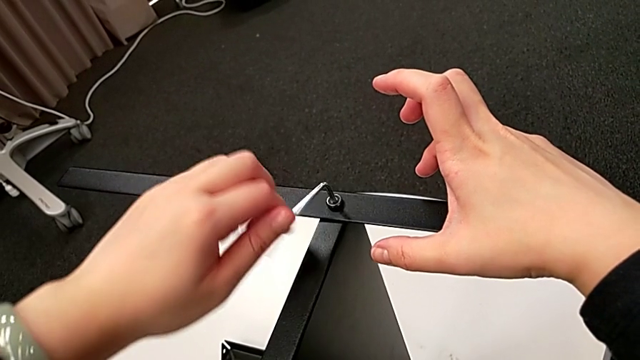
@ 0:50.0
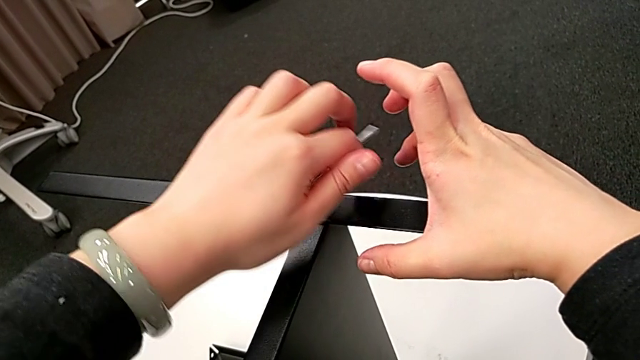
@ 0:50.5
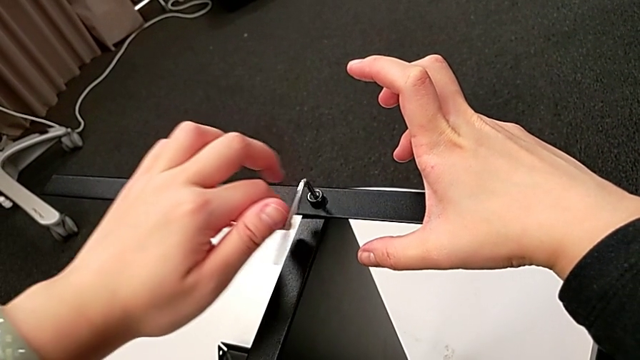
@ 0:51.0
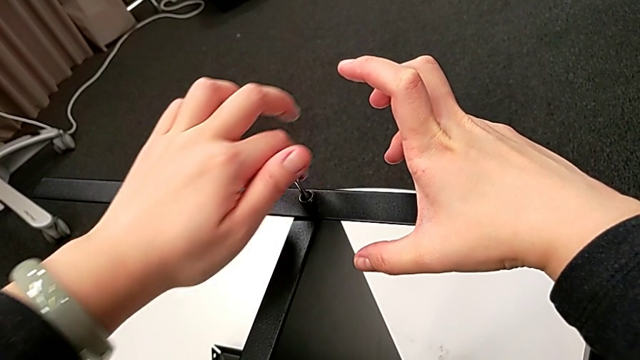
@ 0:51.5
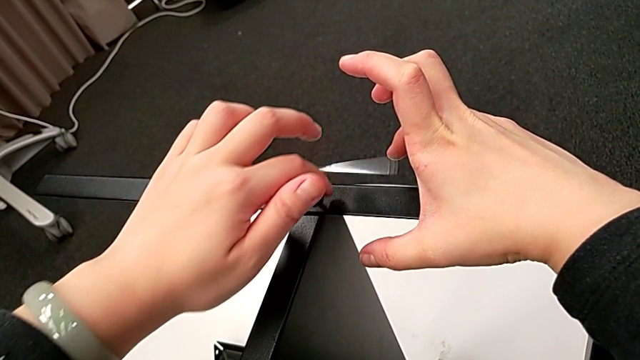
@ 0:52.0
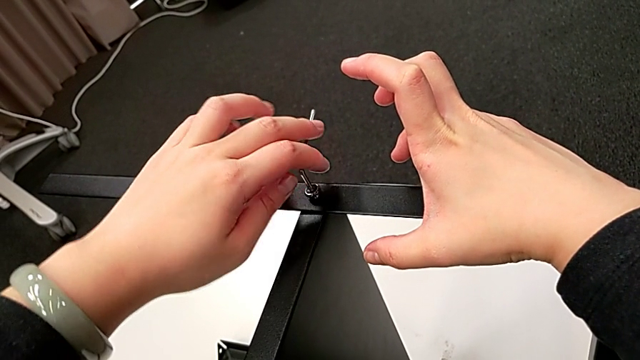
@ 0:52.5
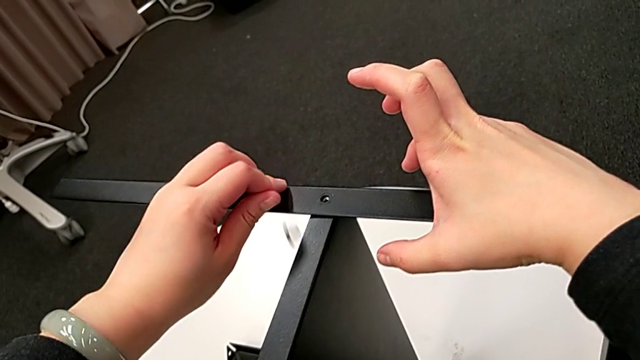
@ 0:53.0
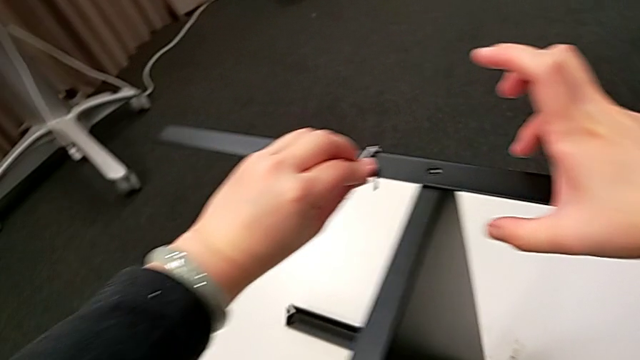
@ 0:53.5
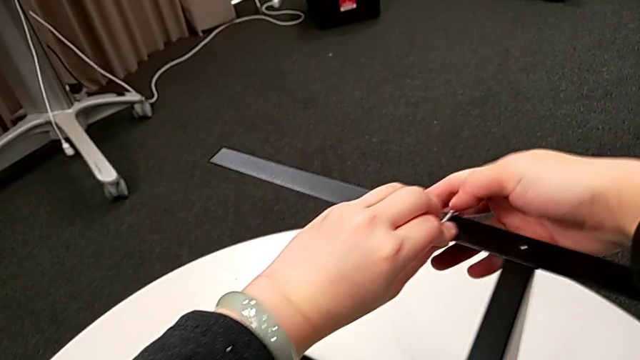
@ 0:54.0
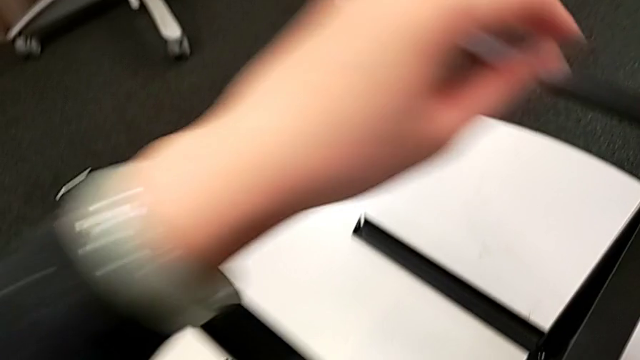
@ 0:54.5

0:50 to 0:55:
The camera wearer is unscrewing the first leg of the table. They unscrew the hex socket head, disassemble it with the left hand, withdraw the Allen wrench with the left hand, wrongly drop the hex socket head and rotate the Allen wrench.

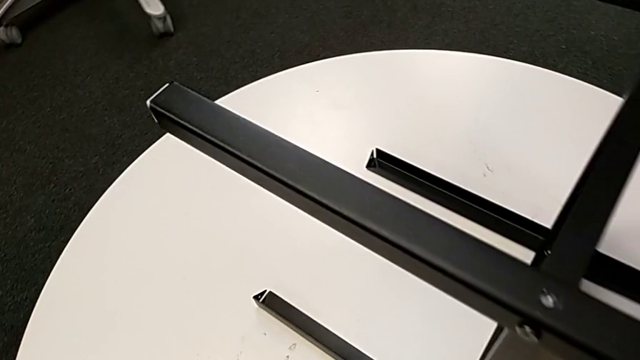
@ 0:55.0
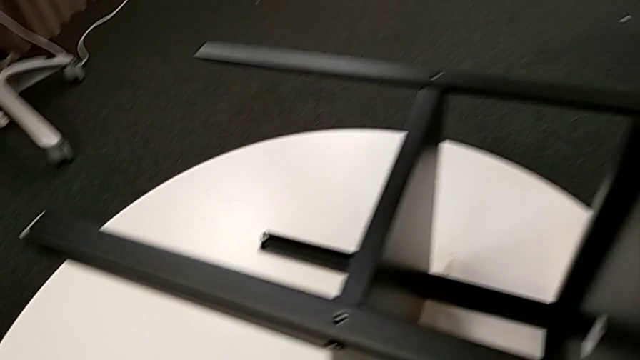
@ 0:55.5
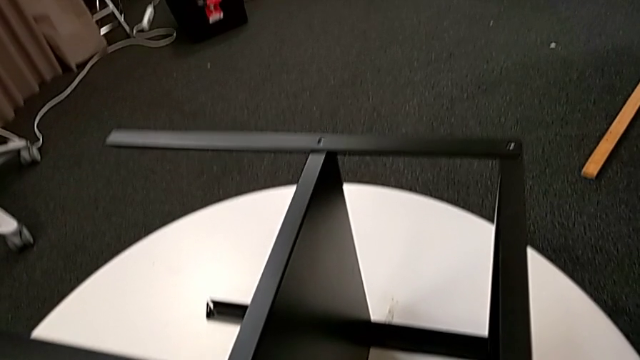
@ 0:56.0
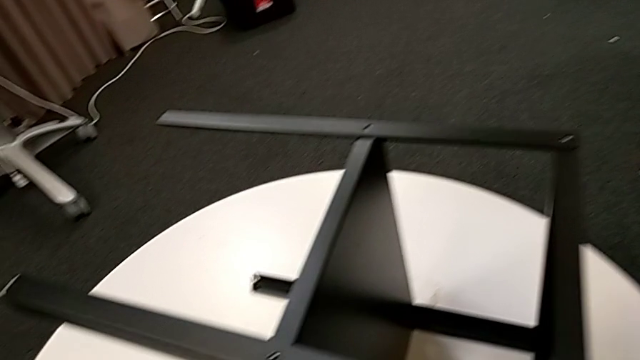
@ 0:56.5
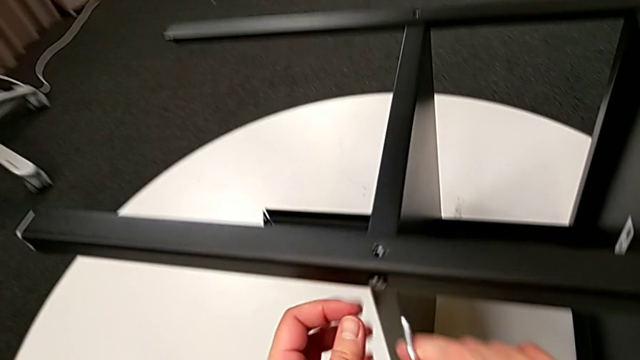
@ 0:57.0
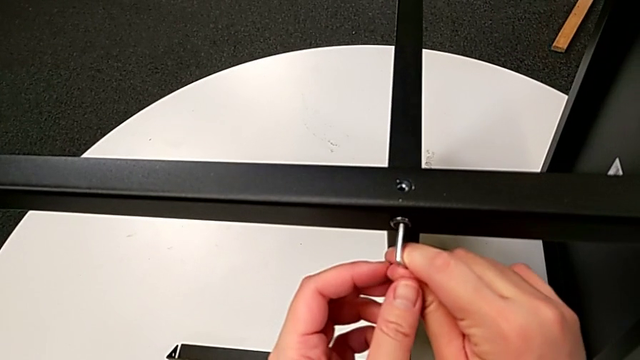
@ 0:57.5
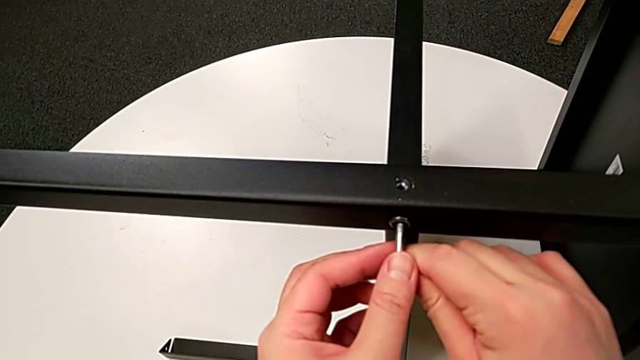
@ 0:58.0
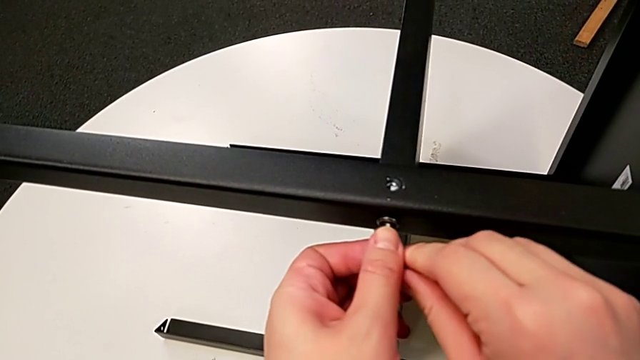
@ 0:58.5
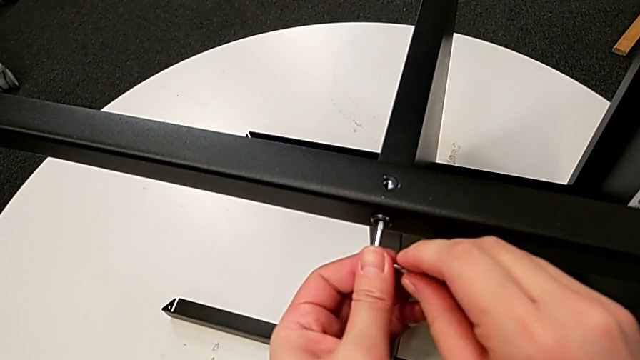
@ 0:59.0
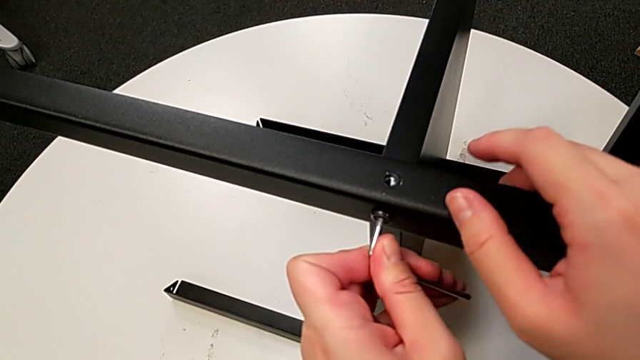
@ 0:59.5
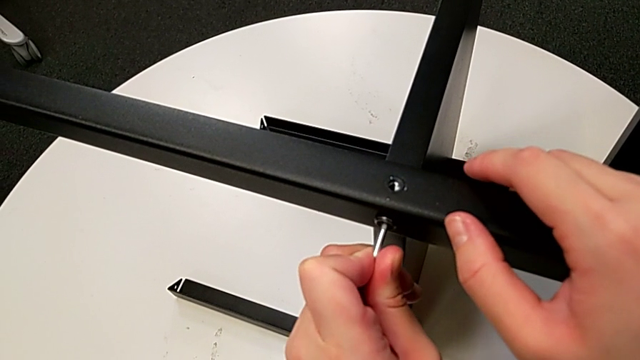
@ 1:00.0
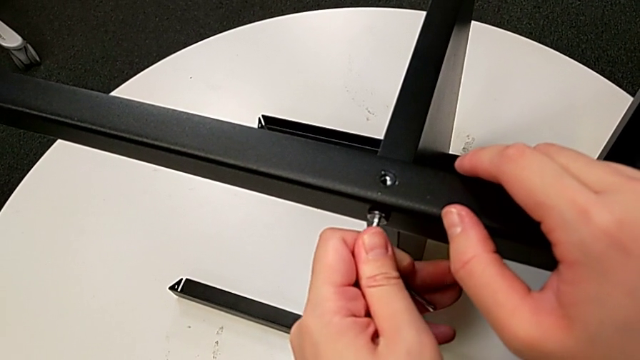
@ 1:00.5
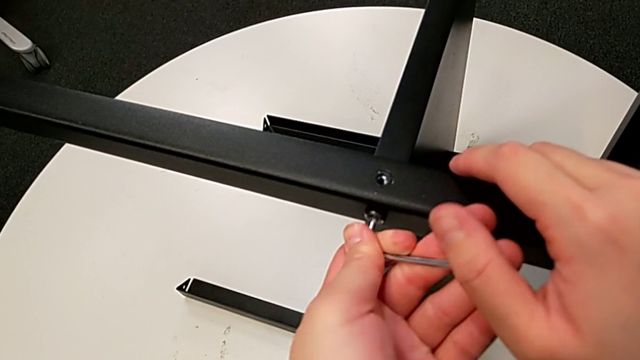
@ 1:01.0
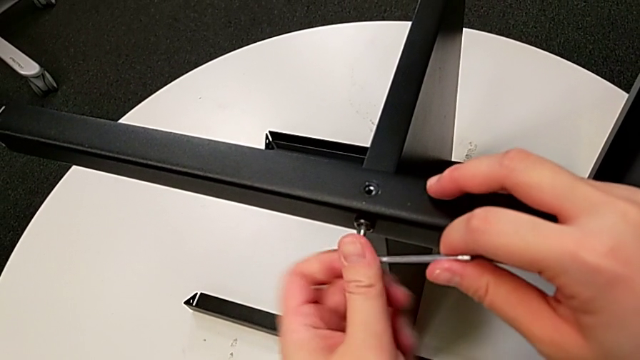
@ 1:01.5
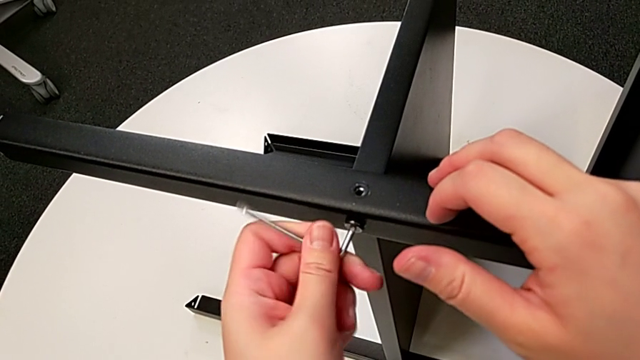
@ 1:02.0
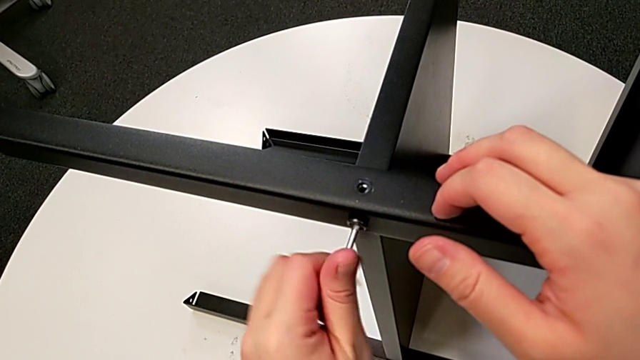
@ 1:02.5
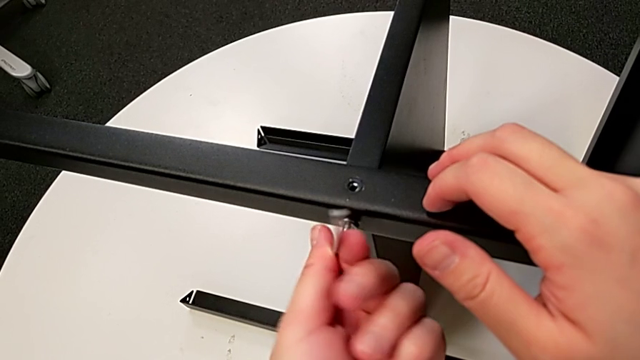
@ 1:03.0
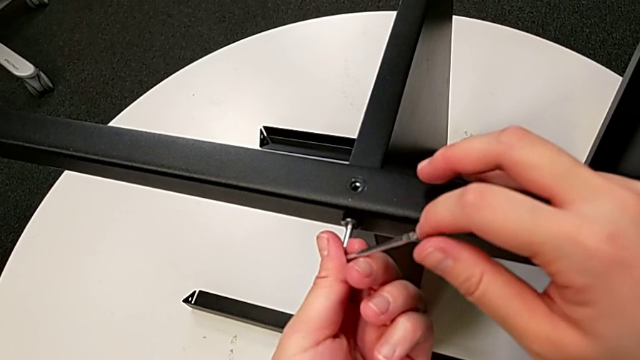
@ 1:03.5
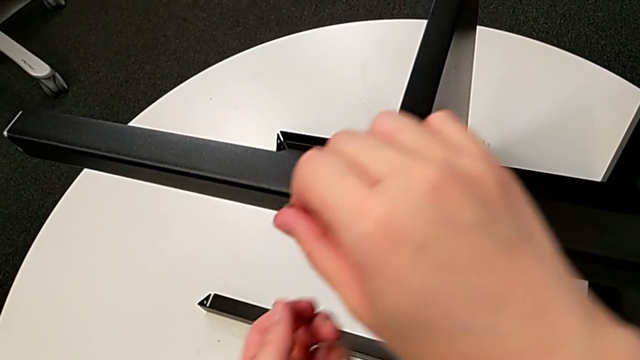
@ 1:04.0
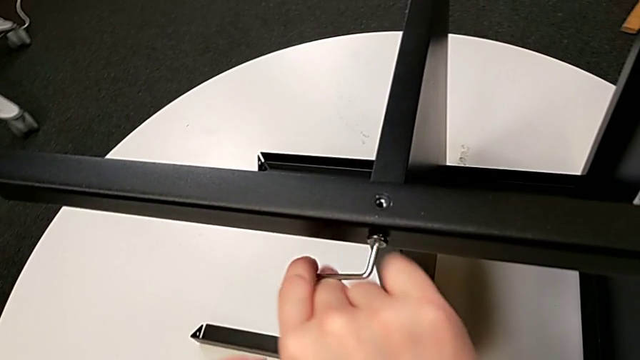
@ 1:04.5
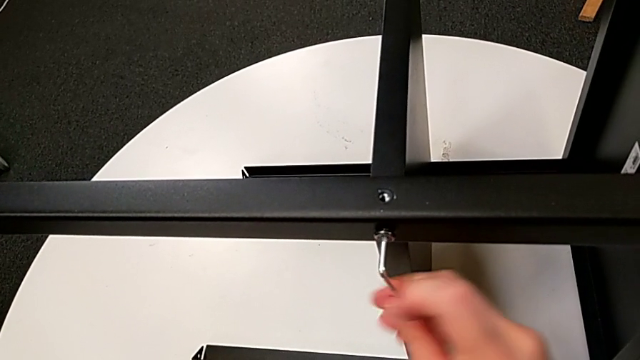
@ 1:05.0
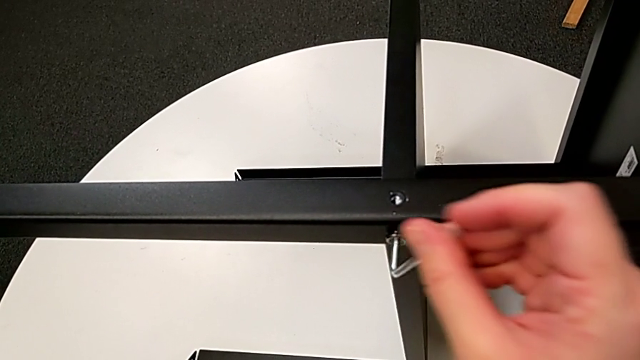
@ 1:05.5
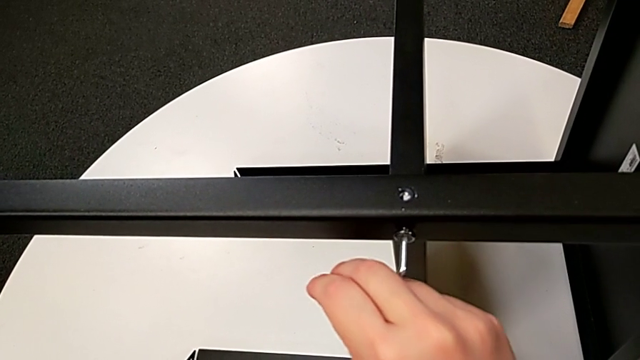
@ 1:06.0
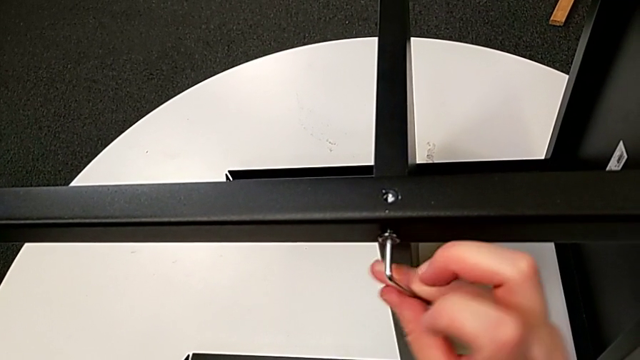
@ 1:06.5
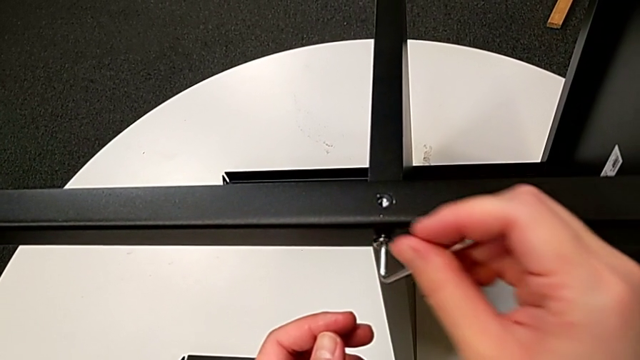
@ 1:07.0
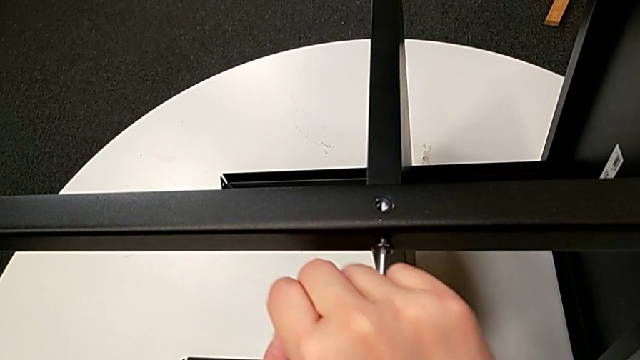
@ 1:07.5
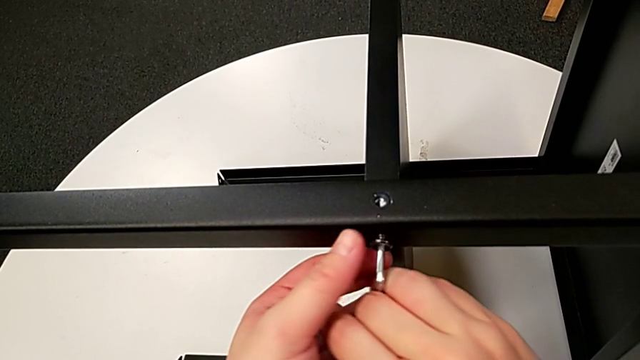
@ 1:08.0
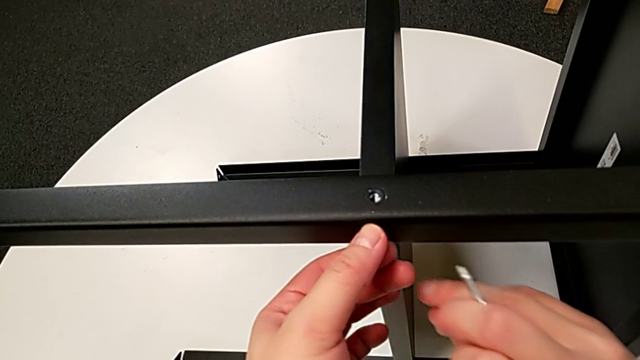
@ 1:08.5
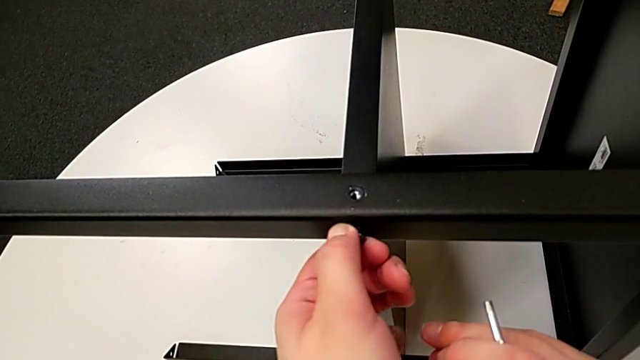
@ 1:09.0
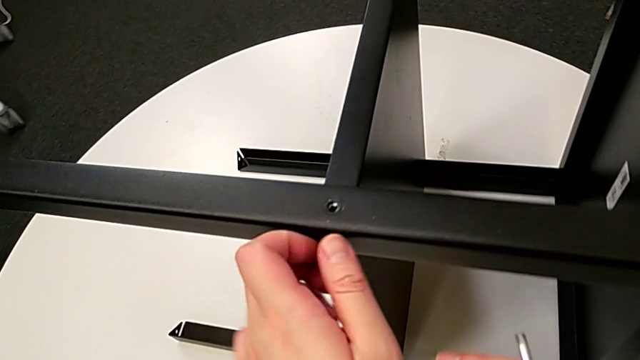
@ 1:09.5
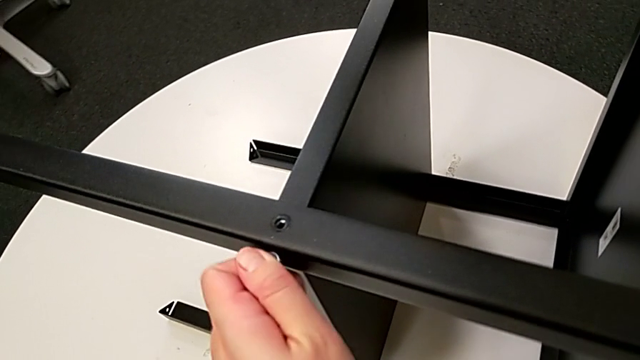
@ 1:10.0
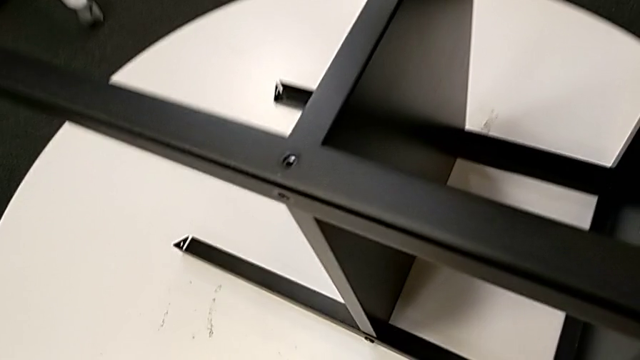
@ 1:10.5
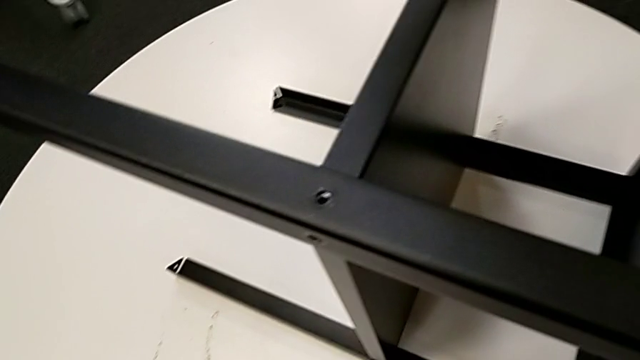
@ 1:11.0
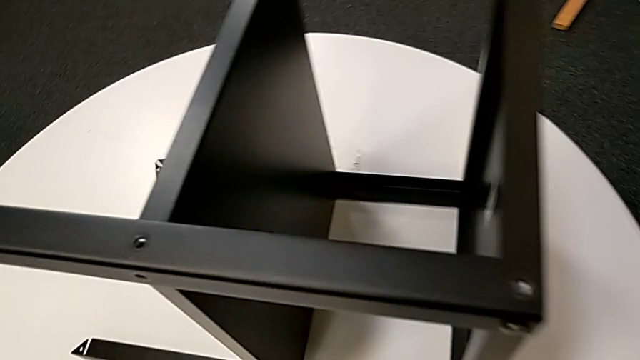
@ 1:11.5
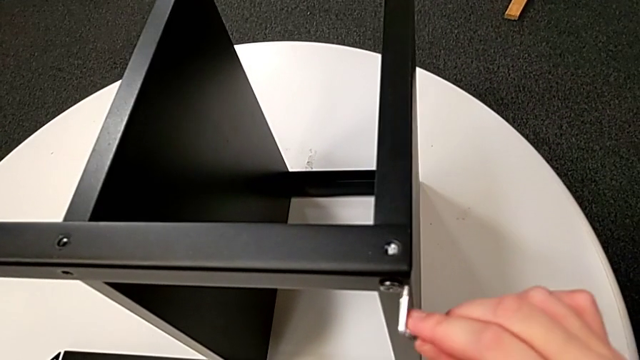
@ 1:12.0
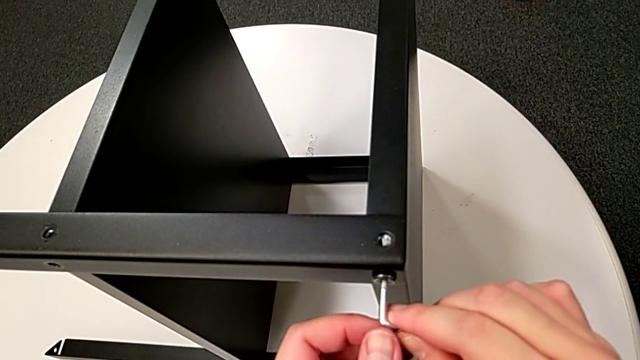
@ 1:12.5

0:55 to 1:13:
The camera wearer is detaching the first leg of the table. They approach the nightstand, insert the Allen wrench, unscrew the hex socket head, withdraw the Allen wrench, unscrew the hex socket head, disassemble it, wrongly drop it and insert the Allen wrench.
